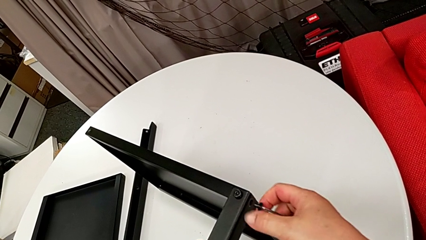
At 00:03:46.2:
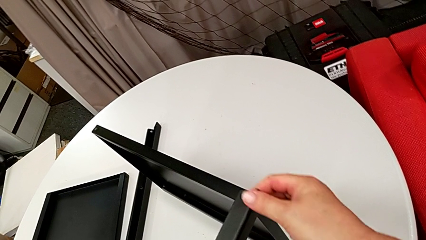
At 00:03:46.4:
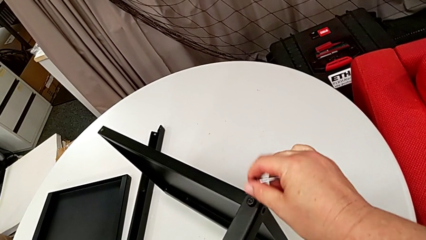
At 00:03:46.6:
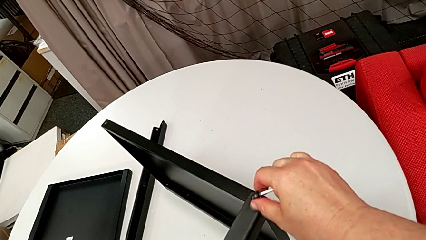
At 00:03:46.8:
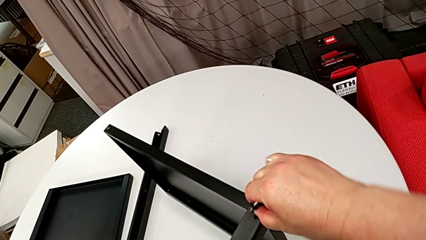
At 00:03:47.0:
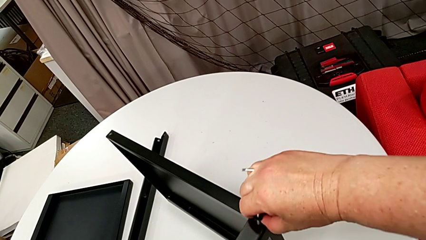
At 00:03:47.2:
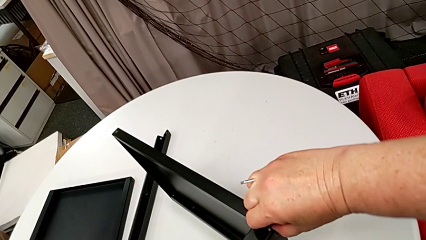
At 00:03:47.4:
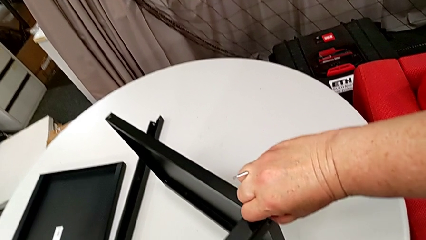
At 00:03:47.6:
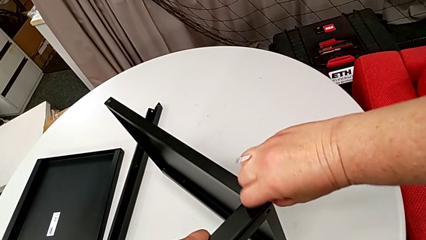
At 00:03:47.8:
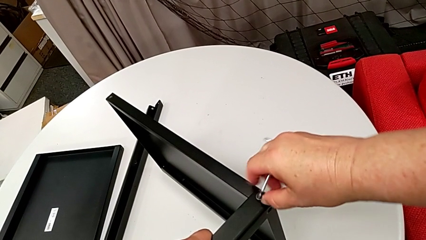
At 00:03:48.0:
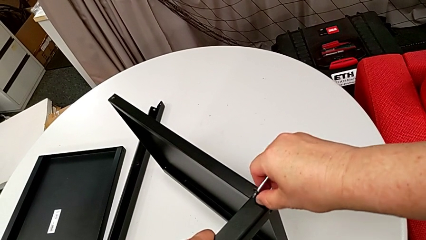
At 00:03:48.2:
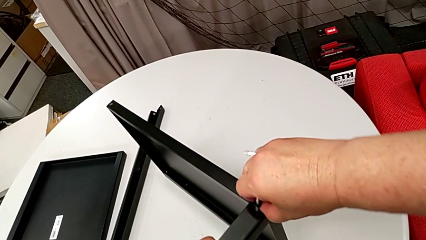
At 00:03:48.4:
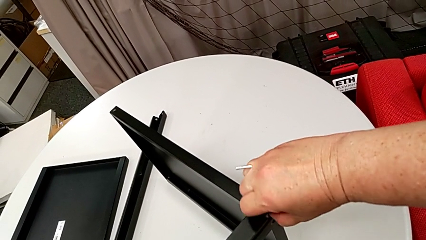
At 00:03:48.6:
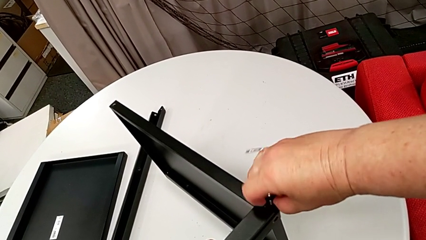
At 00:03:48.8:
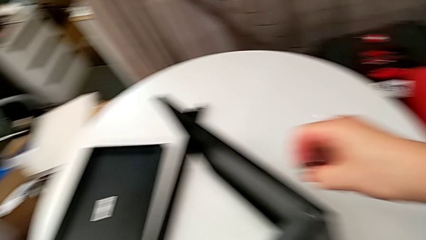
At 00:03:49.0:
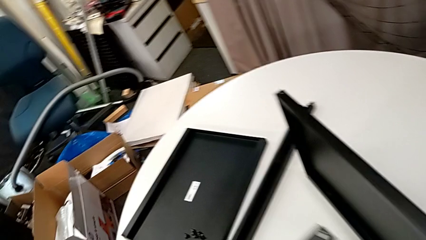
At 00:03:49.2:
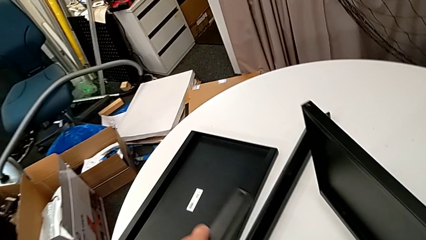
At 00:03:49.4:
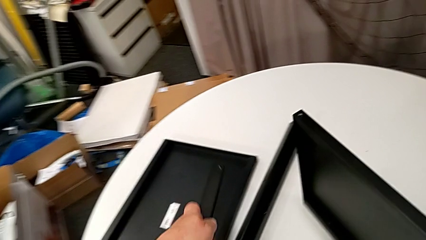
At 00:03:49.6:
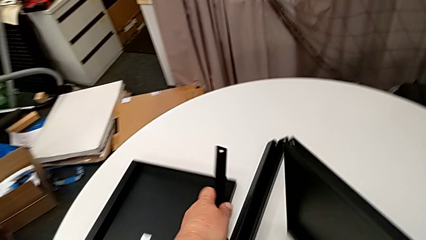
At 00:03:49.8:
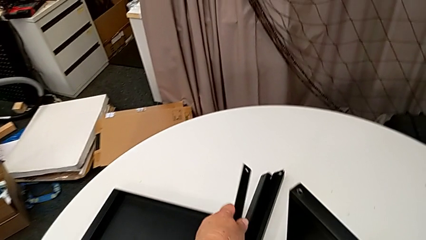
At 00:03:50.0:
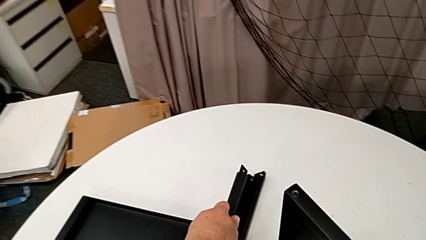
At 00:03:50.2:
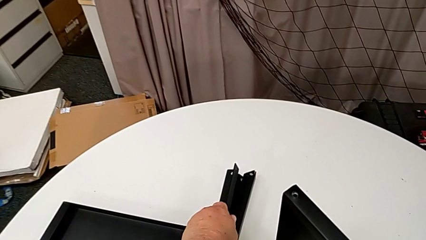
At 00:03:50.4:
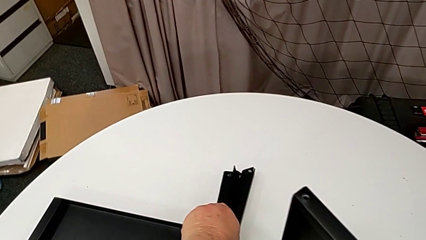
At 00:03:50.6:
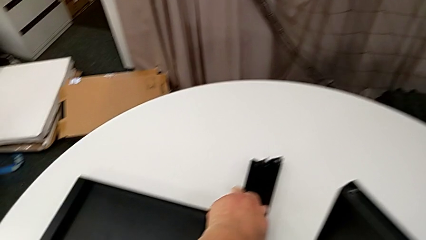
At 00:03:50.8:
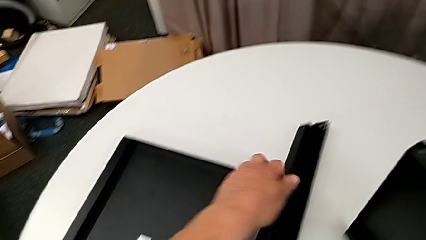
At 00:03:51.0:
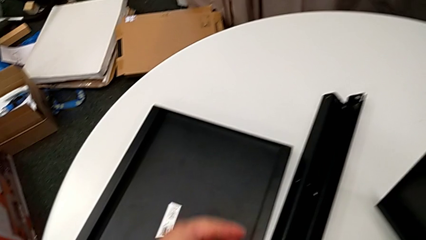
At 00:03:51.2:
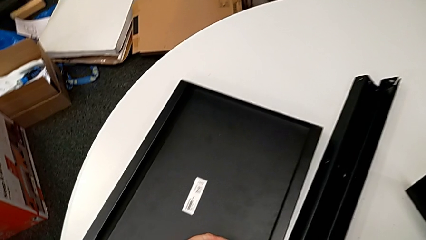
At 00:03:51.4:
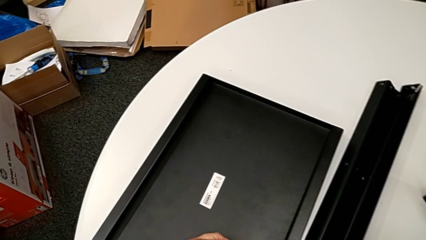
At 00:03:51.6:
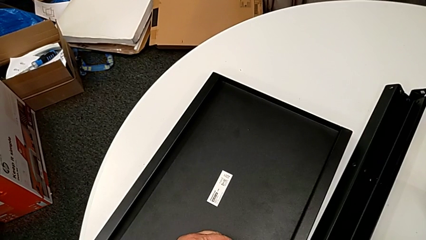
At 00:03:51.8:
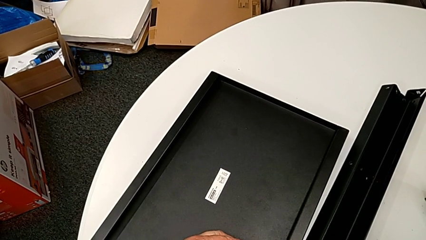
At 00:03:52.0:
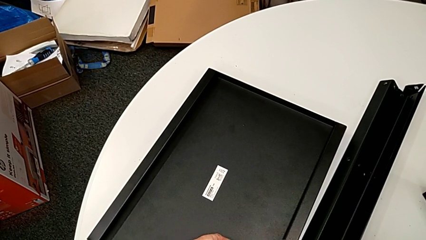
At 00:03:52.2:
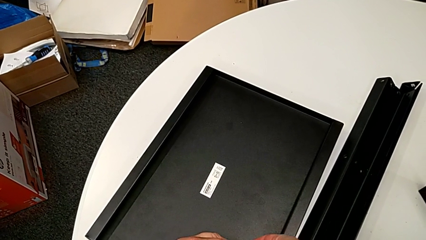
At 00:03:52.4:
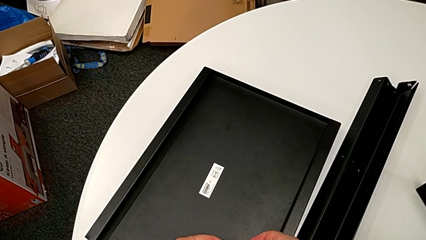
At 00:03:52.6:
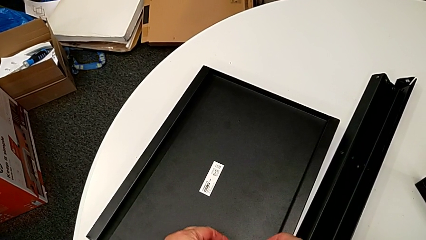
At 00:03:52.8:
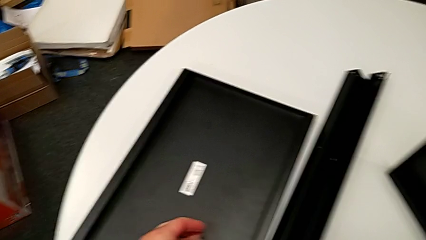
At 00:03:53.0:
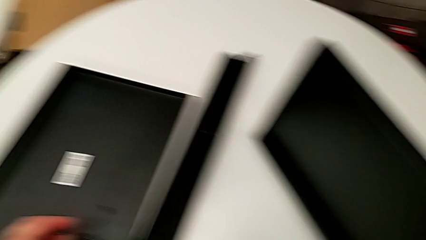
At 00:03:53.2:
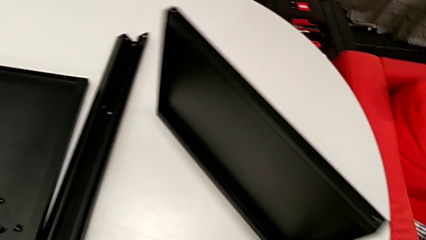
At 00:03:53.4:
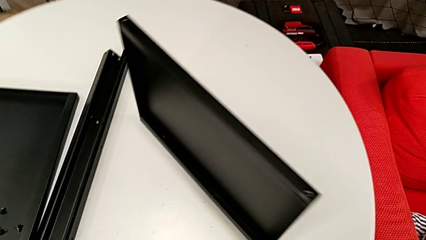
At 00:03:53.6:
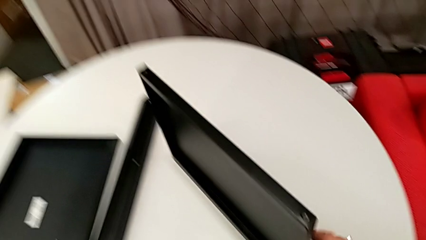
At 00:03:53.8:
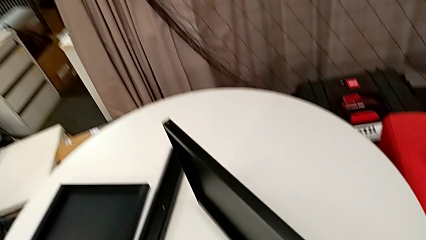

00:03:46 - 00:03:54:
The camera wearer is disassembling the third leg of the table. They disassemble the hex socket head with the right hand, withdraw the Allen wrench with the right hand, unscrew the hex socket head, disassemble it, place the leg and place the hex socket head.

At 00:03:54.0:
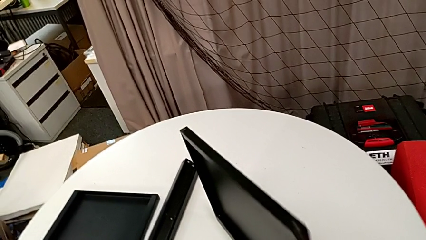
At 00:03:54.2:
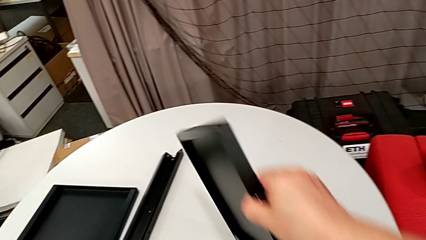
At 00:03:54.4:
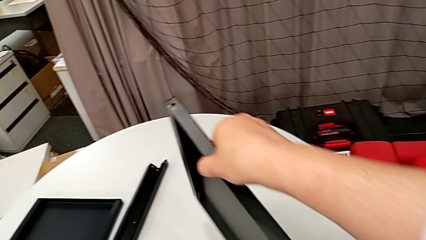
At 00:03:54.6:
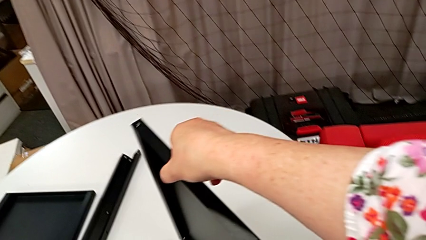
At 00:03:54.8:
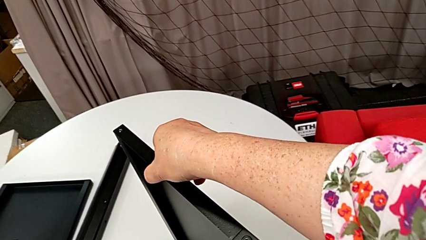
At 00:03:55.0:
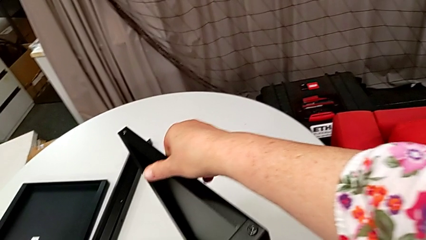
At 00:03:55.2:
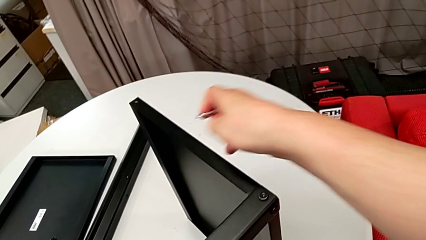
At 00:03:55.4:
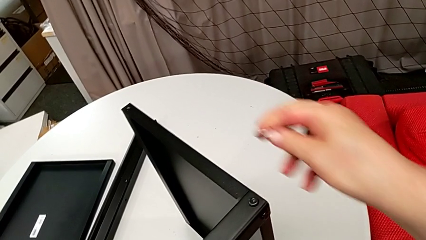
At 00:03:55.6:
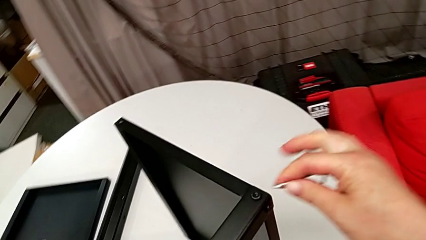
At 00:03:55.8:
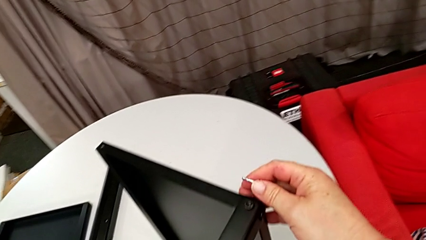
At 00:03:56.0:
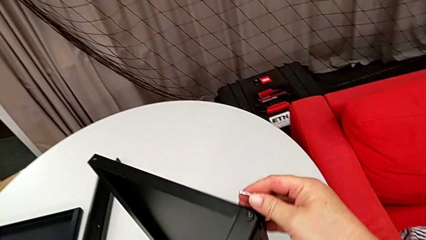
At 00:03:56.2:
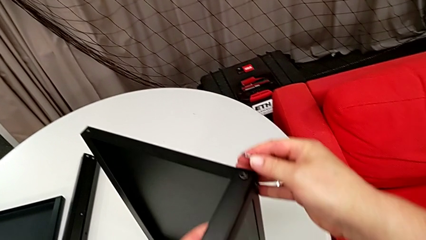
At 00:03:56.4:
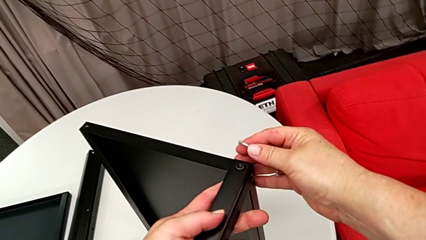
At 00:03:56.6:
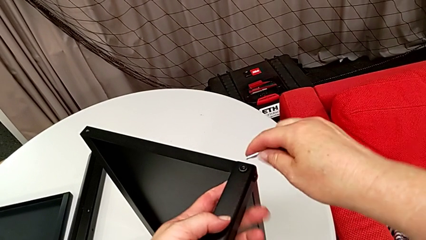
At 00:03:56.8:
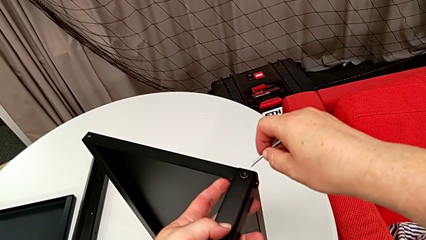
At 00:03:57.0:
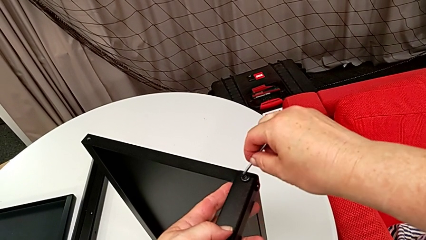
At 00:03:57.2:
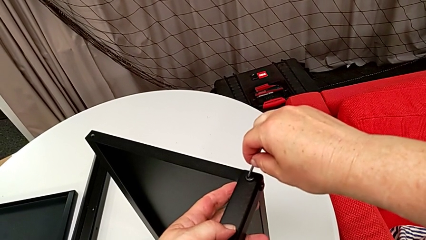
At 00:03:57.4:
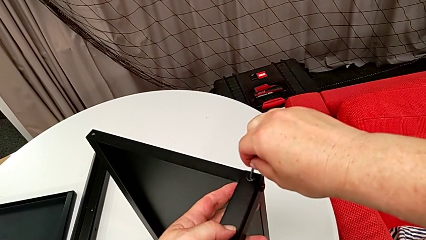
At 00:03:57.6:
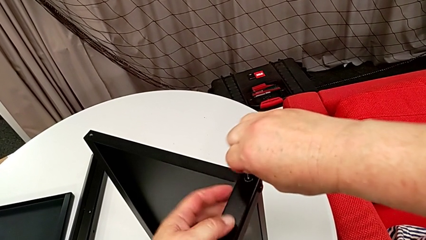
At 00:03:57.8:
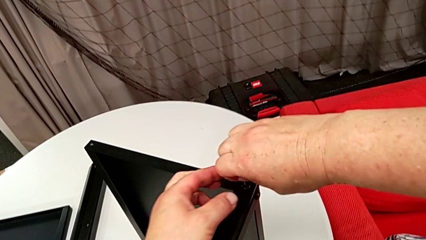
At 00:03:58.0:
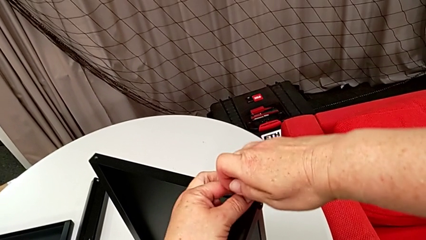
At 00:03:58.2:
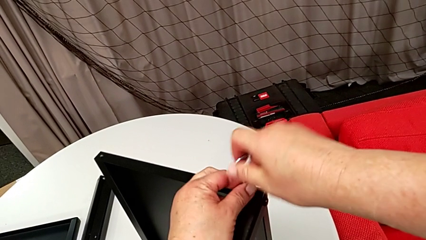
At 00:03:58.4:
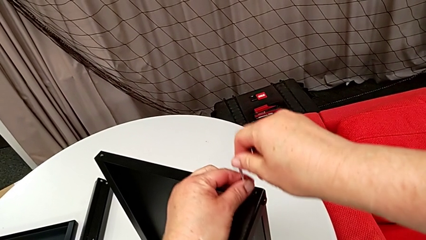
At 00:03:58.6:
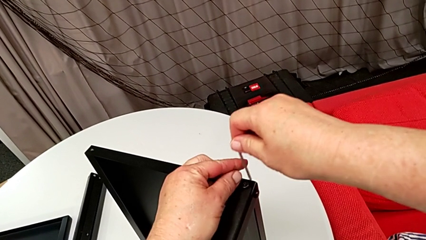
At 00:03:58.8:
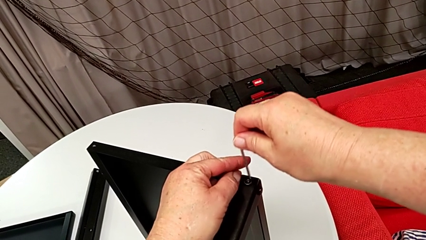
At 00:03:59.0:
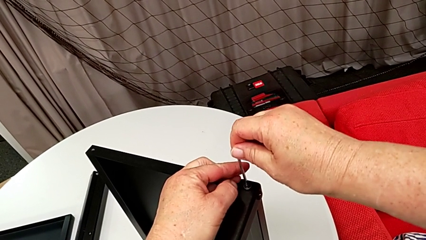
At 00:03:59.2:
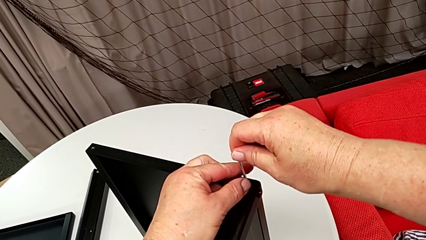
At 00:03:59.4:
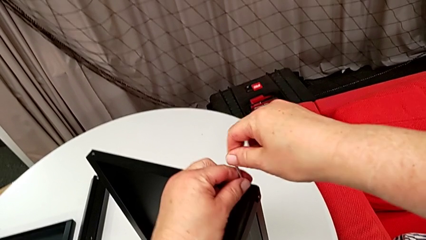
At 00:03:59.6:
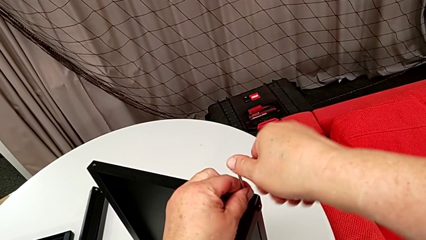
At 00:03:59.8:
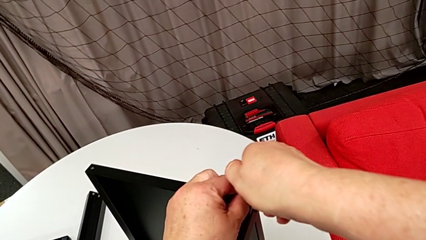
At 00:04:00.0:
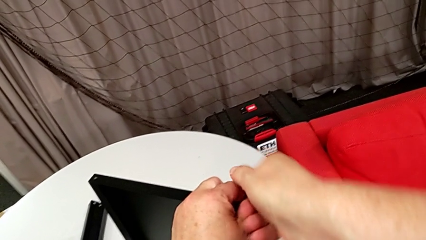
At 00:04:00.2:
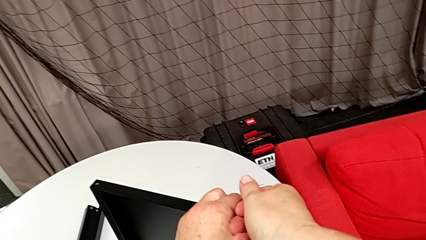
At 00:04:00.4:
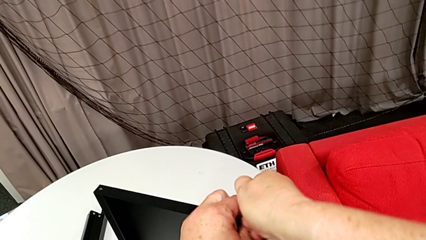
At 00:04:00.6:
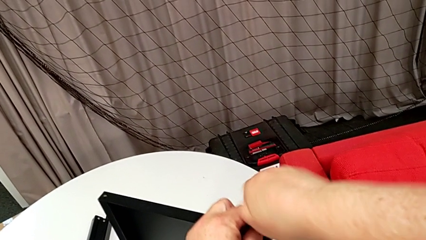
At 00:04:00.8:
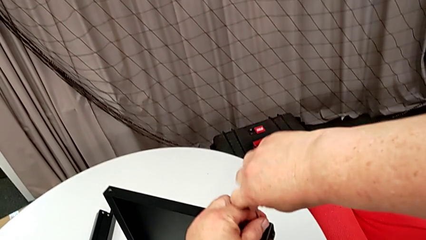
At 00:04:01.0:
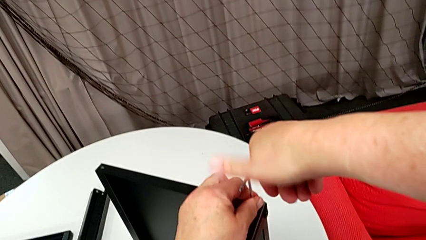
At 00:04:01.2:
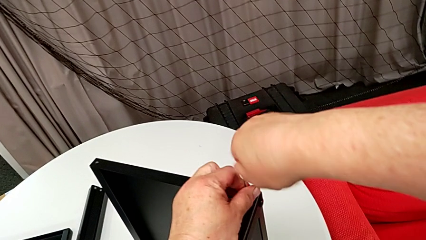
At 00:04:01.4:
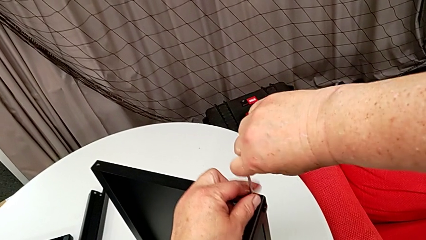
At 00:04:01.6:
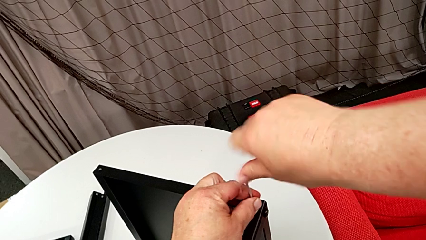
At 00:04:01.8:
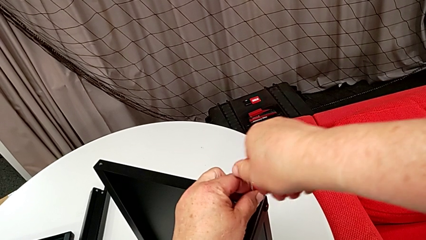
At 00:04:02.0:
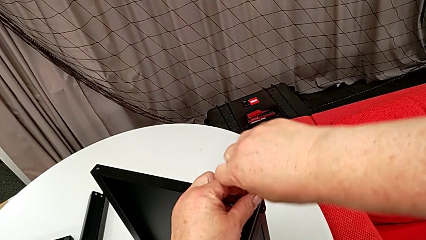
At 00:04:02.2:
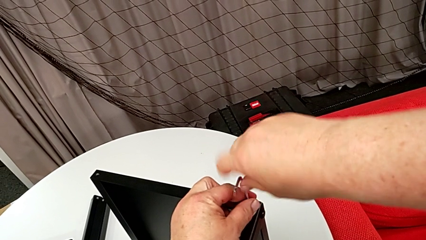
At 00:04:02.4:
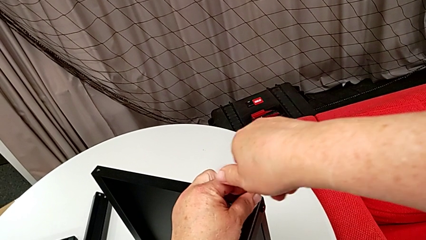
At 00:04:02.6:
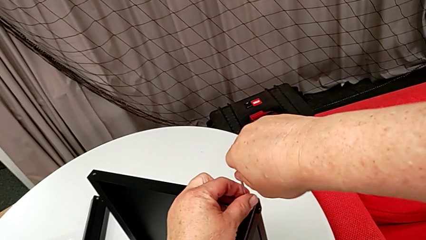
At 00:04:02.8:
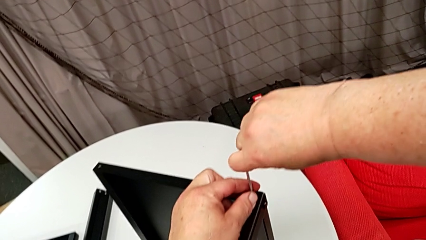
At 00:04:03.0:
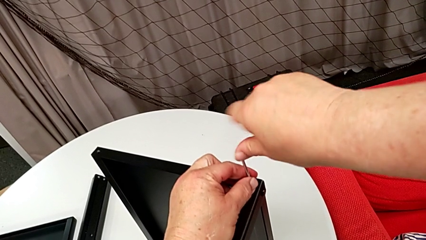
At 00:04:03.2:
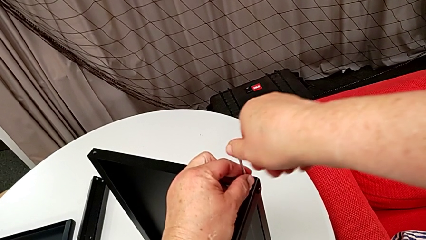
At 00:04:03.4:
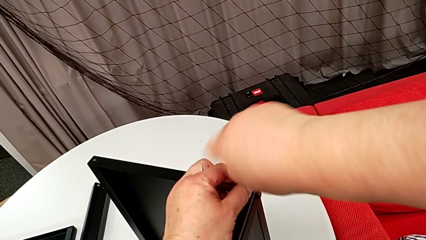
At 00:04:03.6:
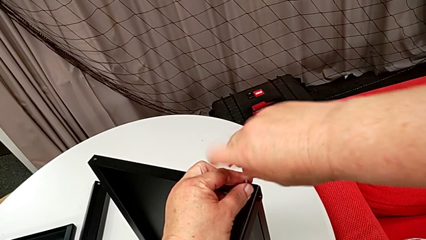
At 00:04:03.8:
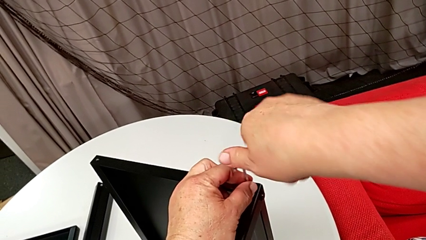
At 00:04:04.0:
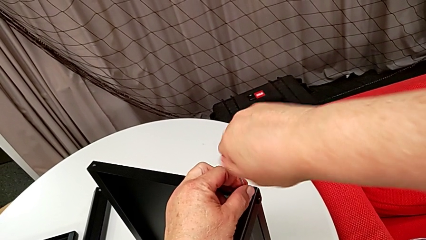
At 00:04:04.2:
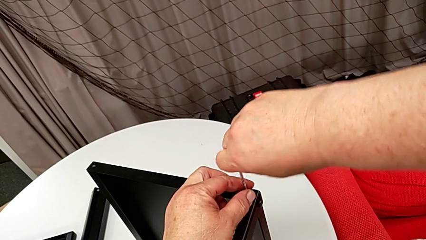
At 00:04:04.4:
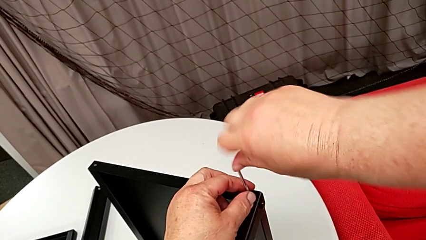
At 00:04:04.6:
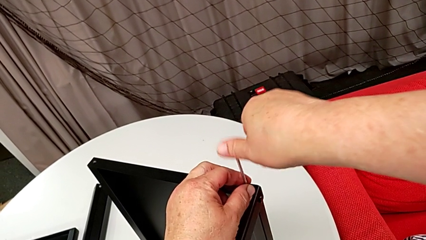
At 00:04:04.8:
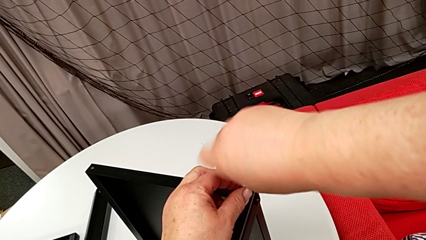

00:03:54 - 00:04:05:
The camera wearer is disassembling the fourth leg of the table. They rotate the nightstand, insert the Allen wrench and begin to unscrew the hex socket head.
